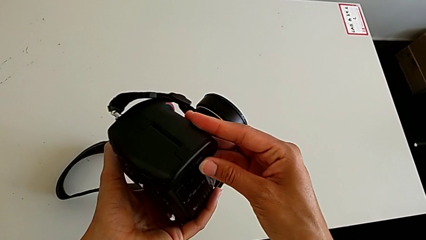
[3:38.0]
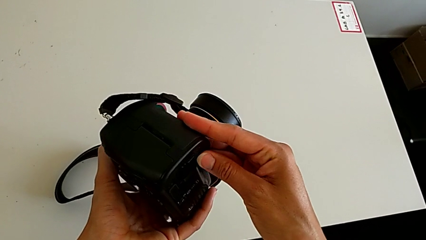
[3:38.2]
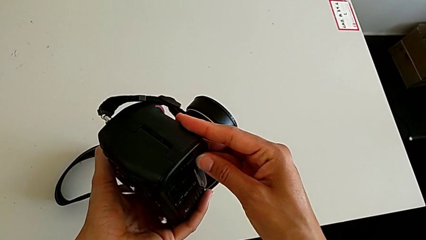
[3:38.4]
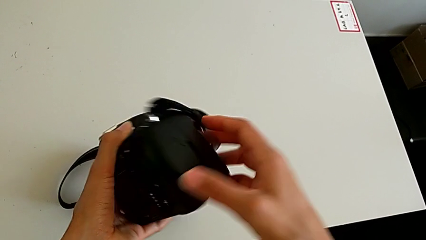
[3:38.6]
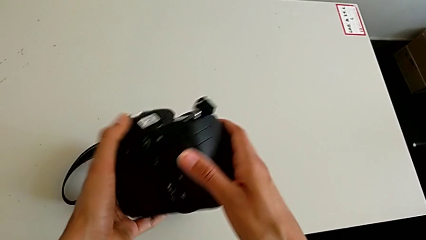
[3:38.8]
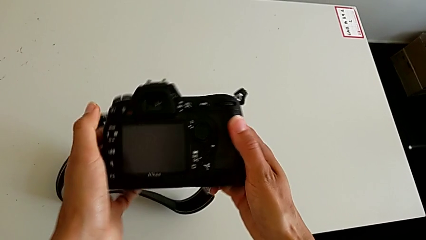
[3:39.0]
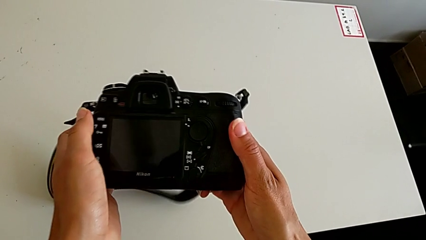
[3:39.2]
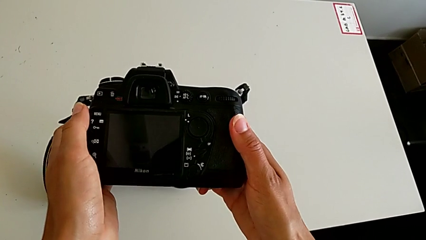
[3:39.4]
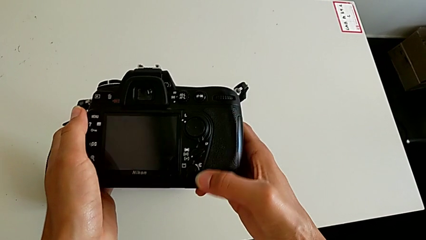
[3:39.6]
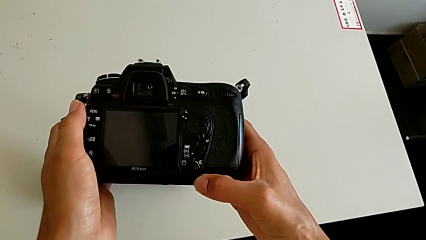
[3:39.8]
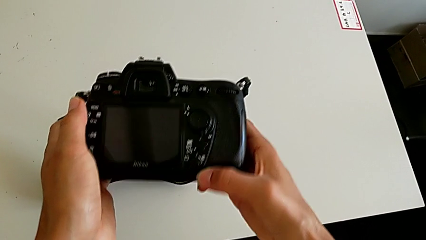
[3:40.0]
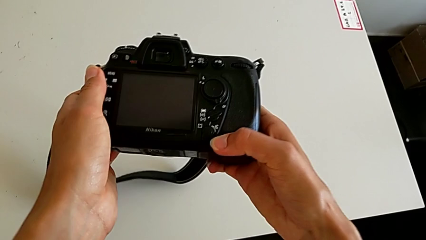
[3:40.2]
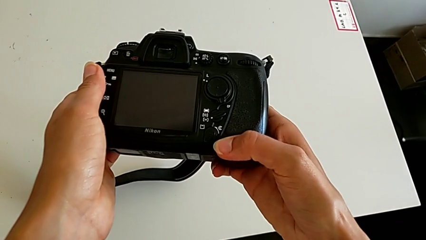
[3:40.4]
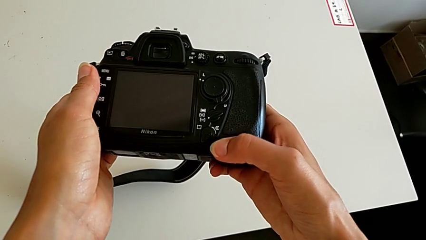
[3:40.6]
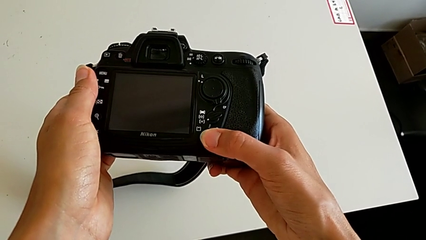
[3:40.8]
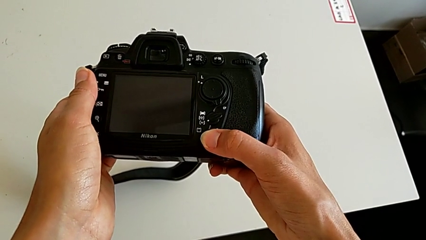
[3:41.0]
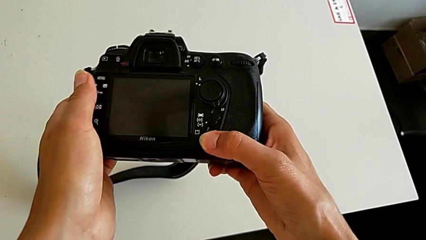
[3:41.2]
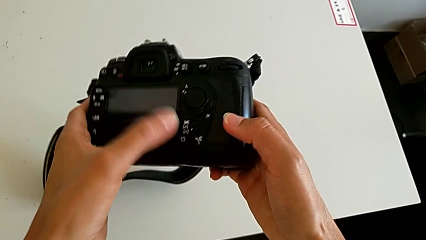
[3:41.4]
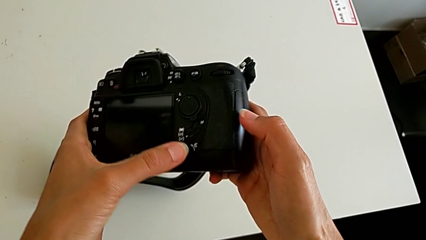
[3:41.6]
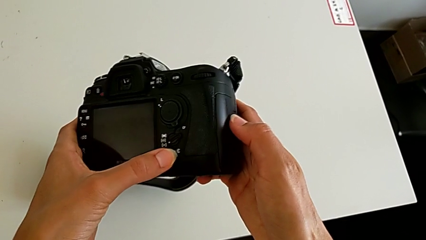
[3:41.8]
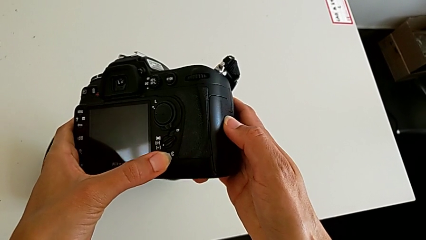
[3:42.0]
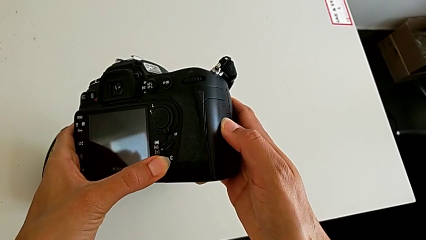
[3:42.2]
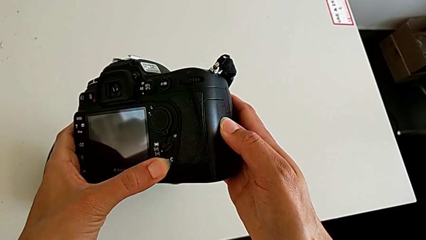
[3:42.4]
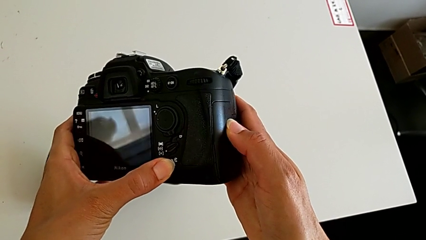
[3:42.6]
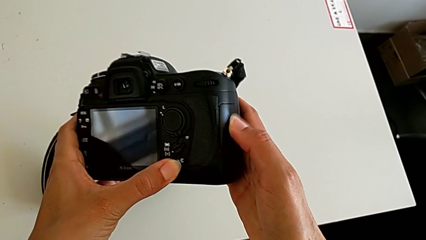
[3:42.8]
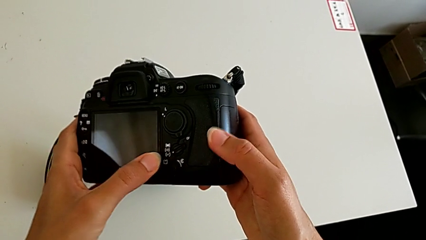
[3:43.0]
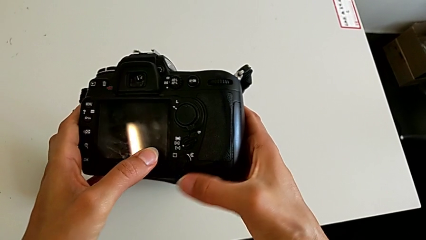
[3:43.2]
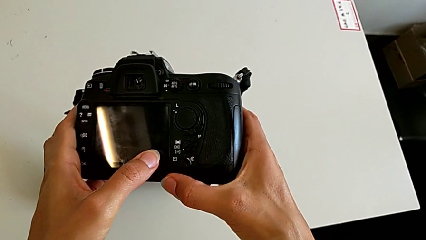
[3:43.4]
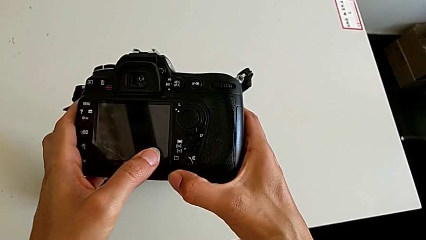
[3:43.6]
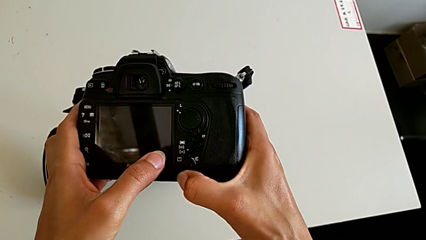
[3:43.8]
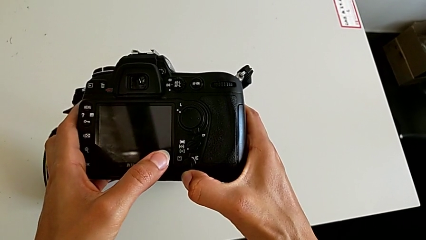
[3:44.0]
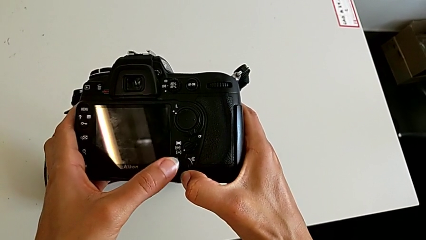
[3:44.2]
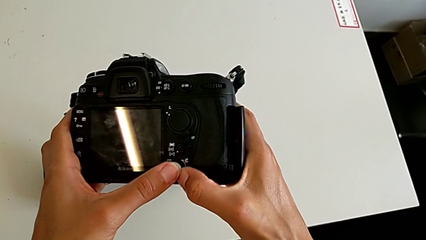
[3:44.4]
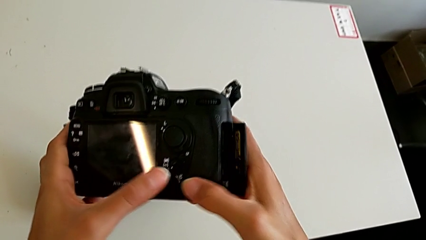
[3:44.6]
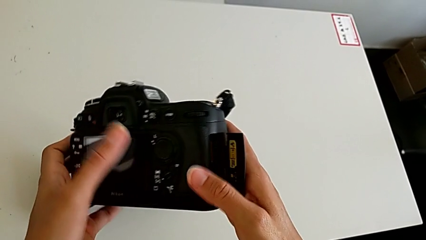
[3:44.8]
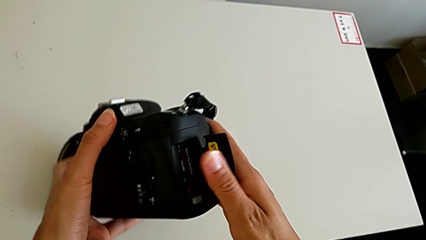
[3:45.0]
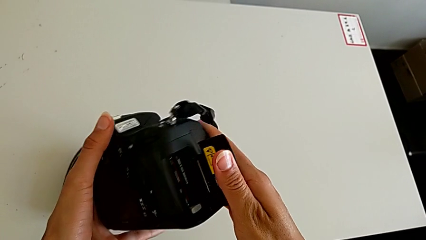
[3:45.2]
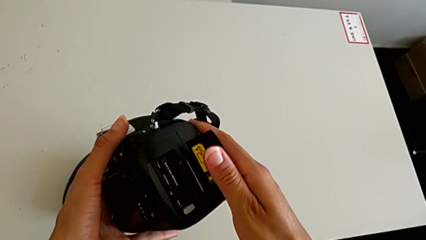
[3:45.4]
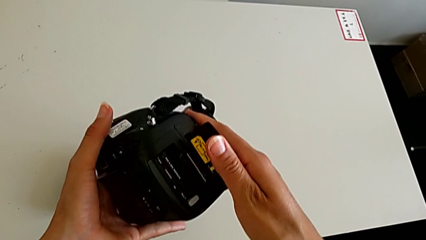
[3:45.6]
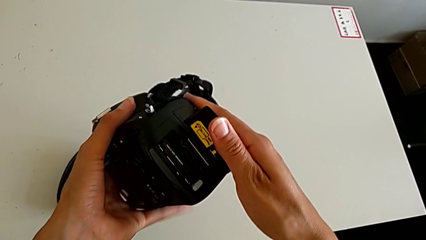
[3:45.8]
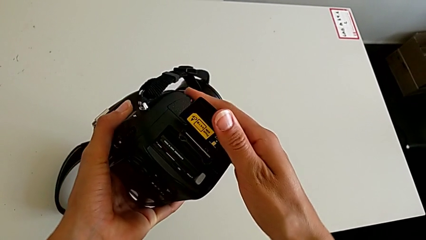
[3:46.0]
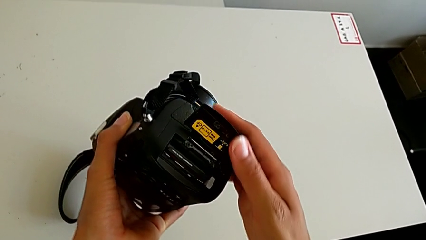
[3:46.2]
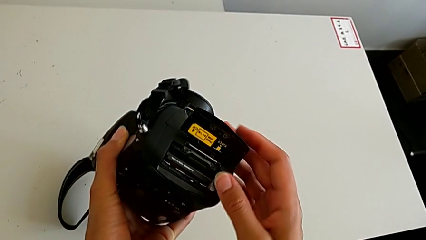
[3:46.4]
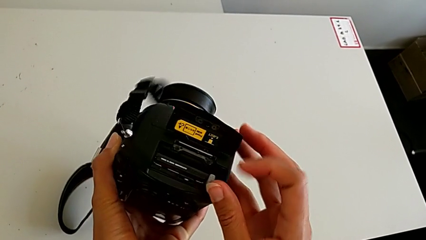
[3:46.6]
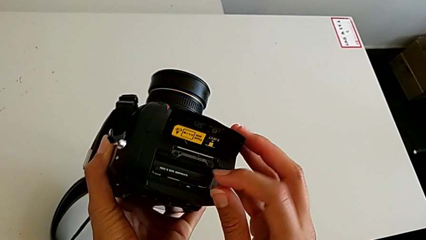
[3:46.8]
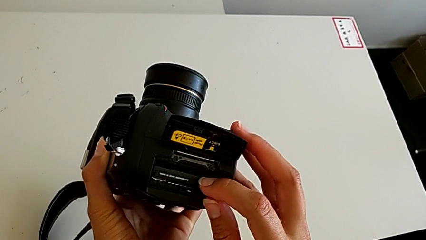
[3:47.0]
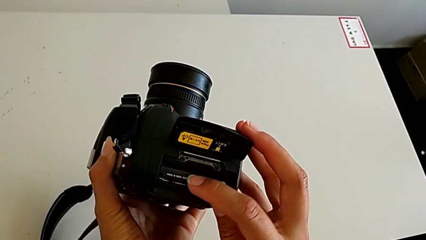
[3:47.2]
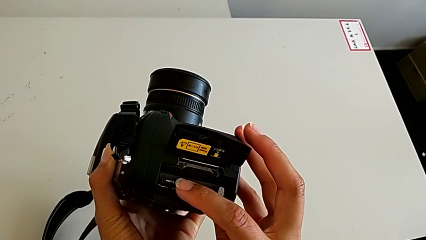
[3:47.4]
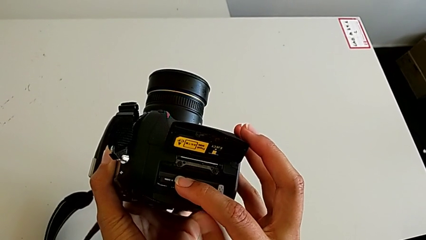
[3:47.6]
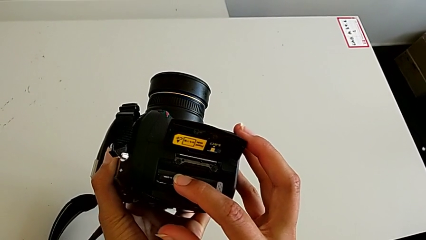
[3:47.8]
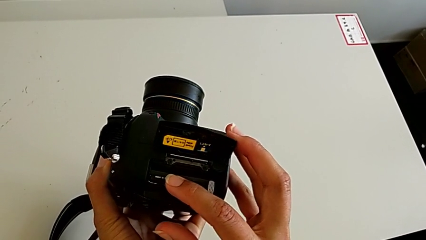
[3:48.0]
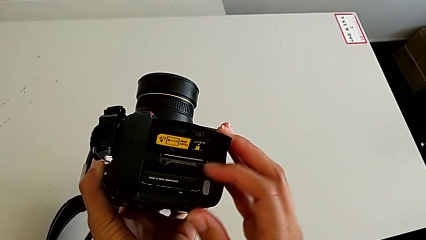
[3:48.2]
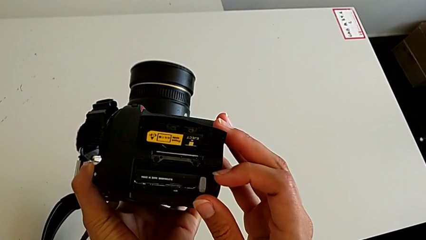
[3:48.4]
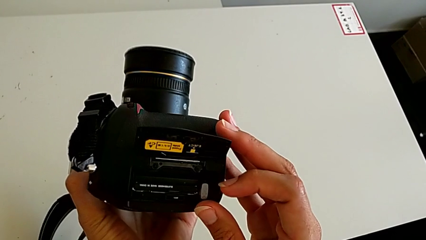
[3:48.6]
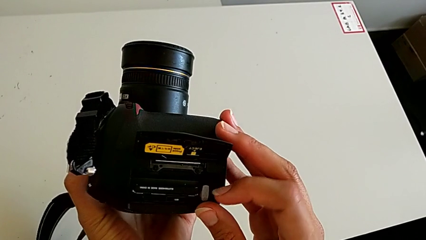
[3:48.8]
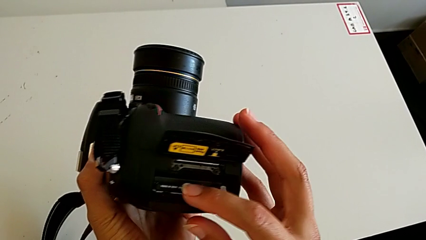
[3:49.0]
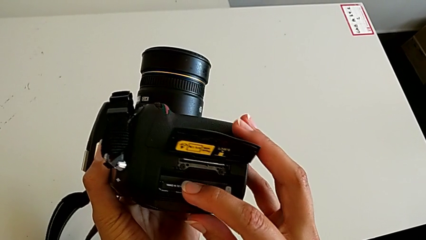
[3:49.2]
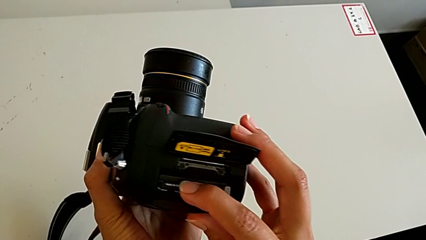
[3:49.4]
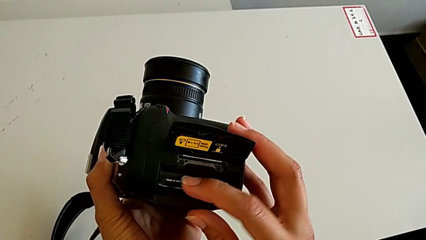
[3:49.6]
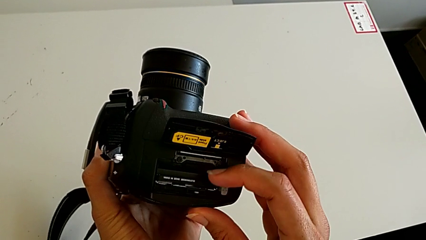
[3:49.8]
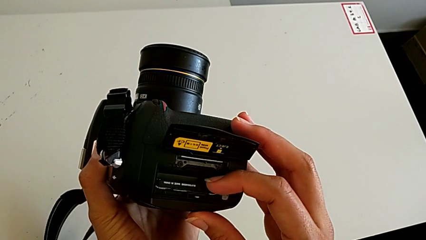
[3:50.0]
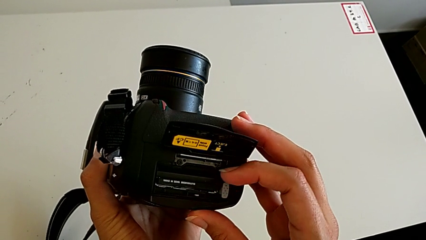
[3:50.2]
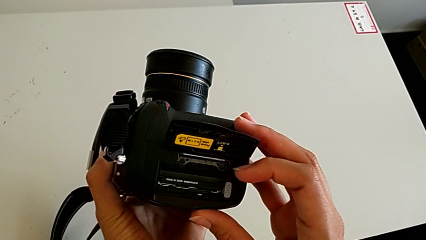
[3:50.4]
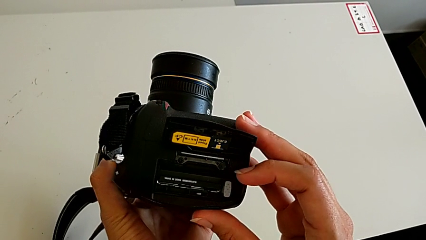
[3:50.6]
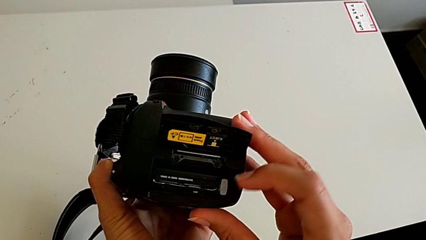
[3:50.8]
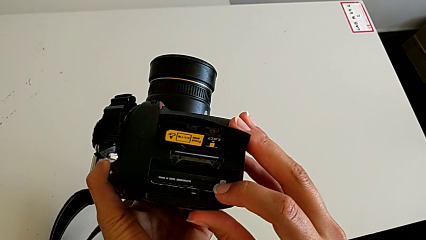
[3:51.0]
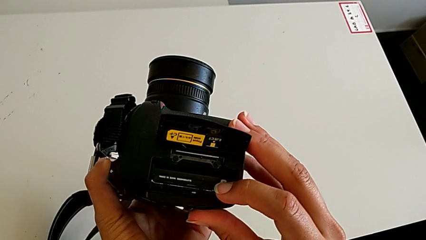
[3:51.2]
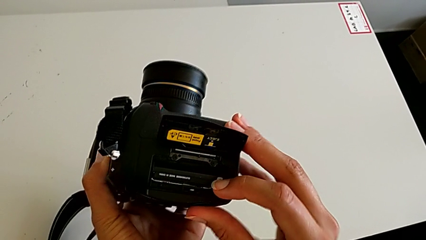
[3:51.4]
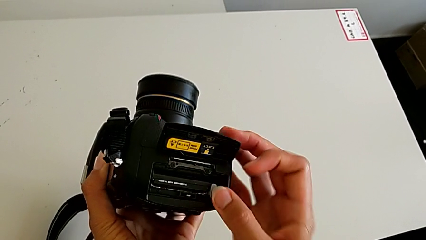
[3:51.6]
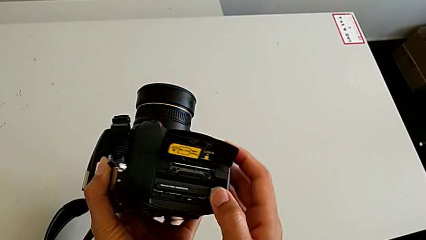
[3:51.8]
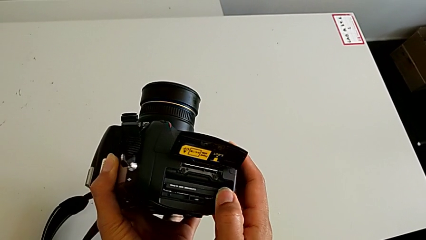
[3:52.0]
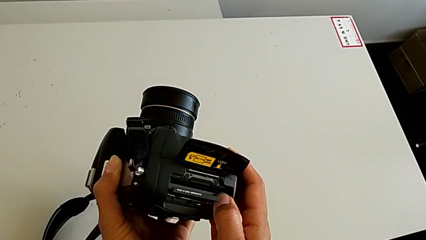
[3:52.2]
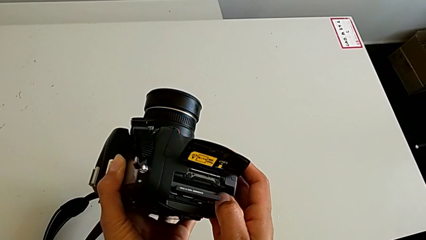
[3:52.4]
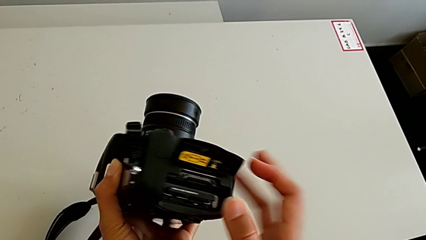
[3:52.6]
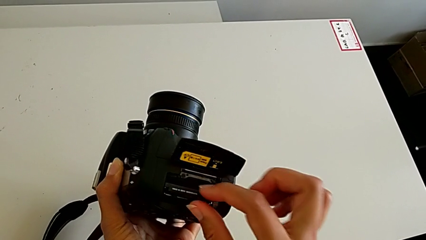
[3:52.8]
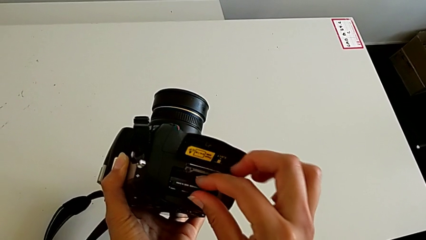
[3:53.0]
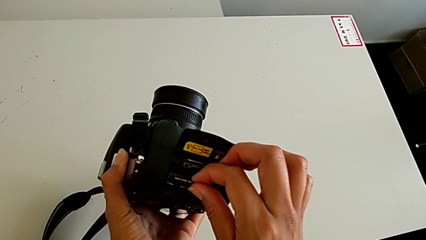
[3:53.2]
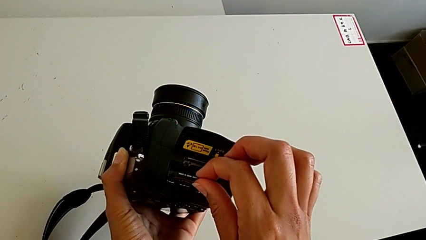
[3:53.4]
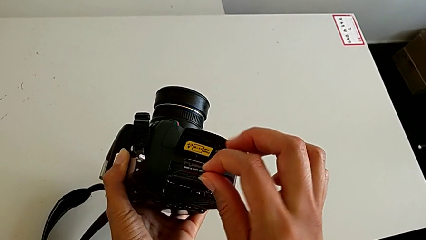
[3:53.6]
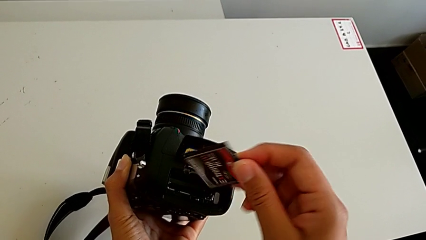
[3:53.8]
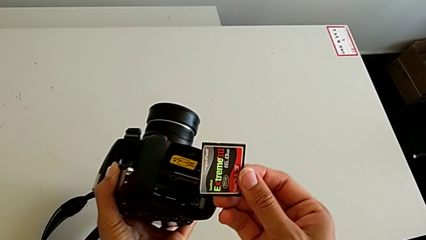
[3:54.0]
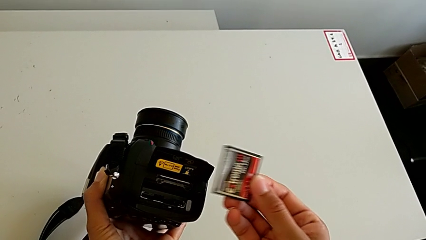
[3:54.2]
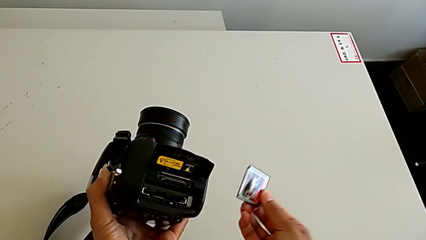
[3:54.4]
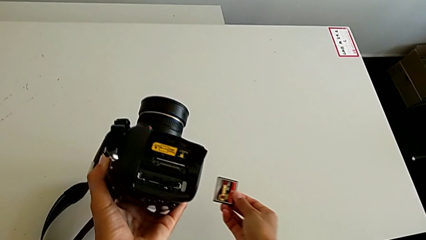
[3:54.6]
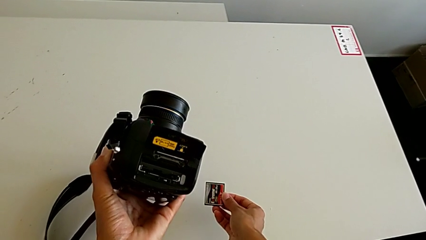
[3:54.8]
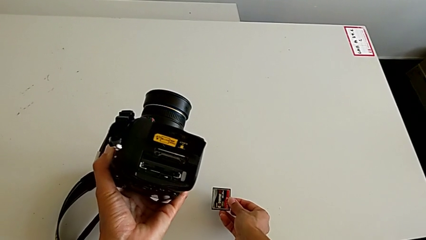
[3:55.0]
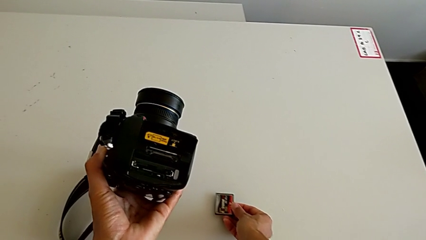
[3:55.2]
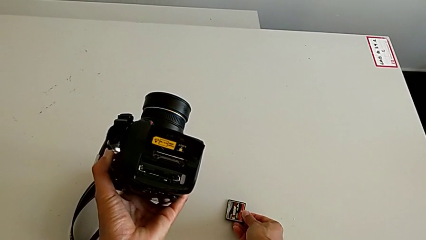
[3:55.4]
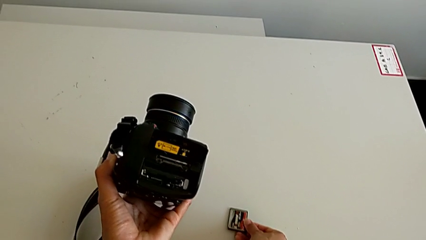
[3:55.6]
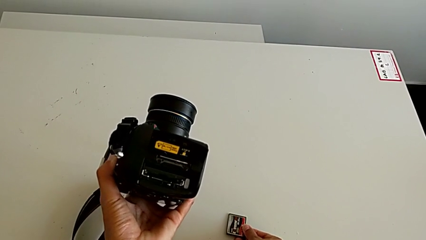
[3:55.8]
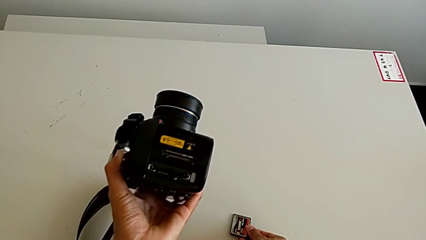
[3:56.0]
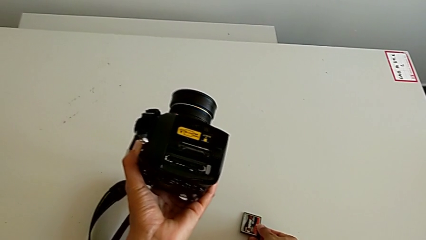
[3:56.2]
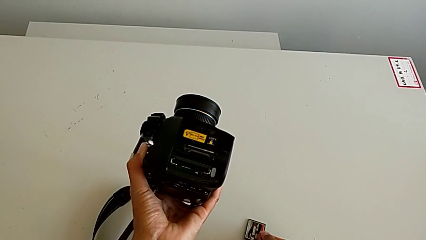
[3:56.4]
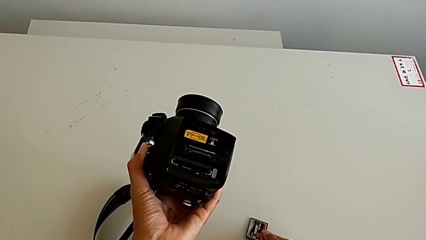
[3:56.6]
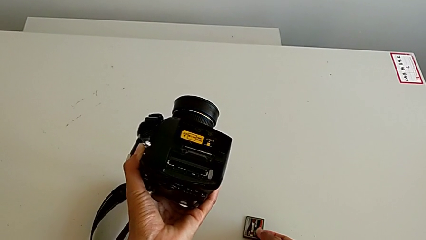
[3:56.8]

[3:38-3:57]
The camera wearer is withdrawing the SD card from the DSLR. They wrongly turn the DSLR, looking for the gate. They touch the button, open the SD card, touch it, press it, withdraw it and place it.
